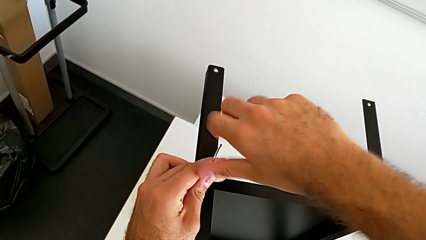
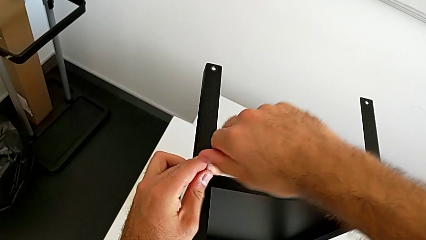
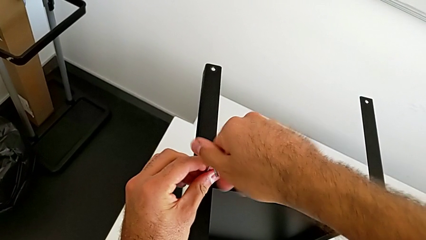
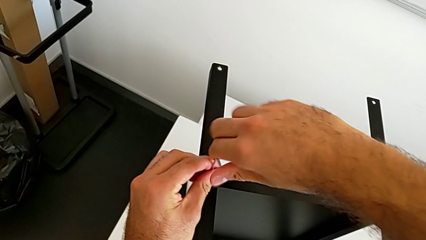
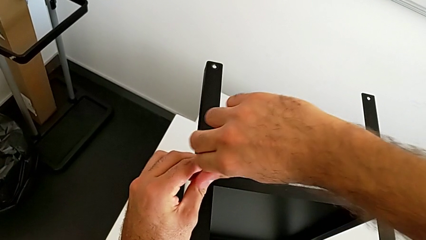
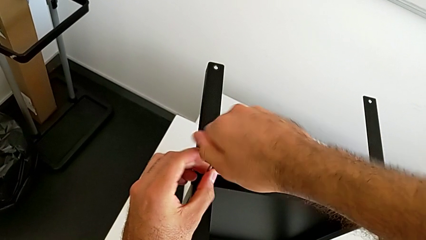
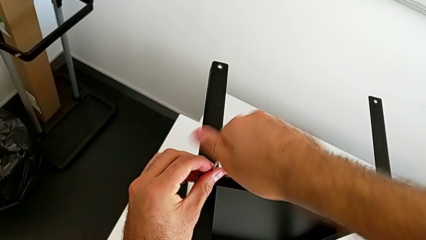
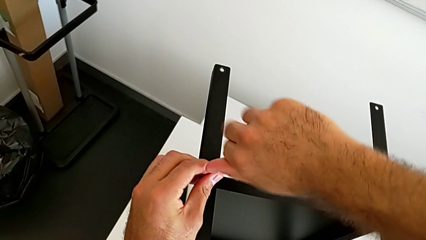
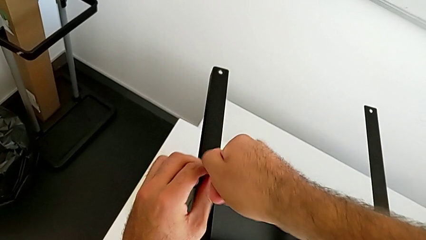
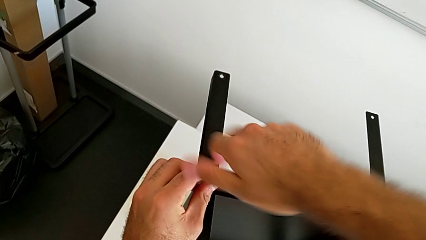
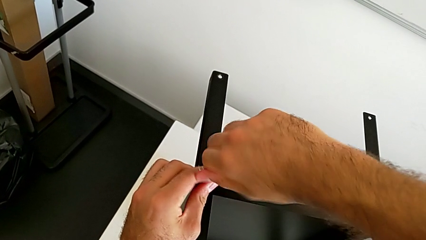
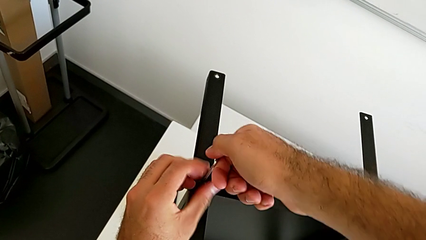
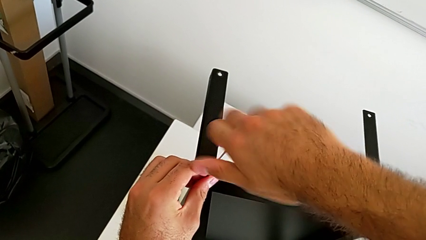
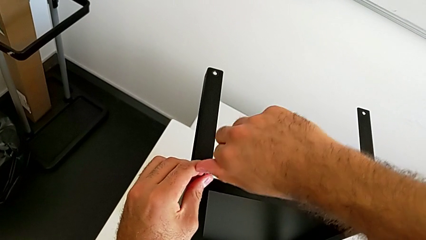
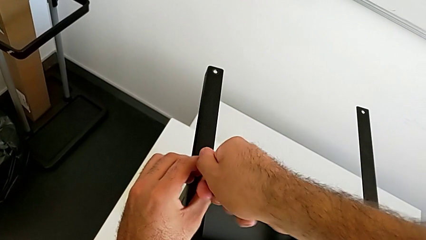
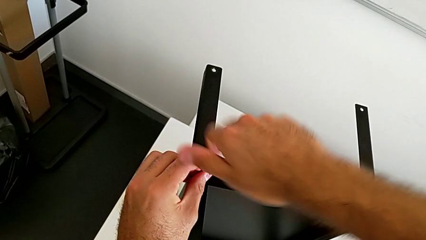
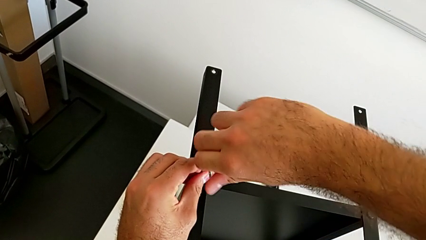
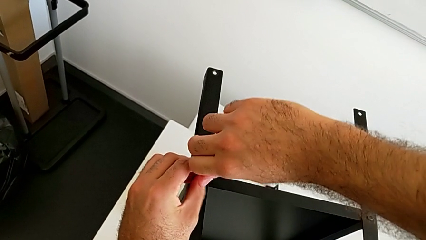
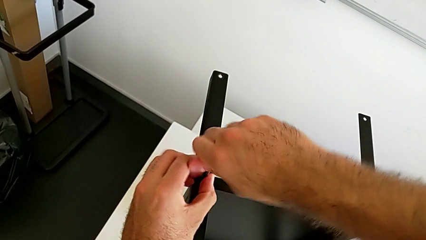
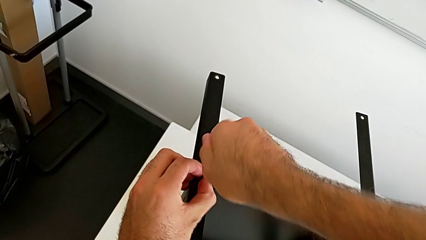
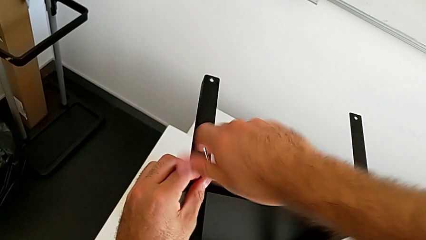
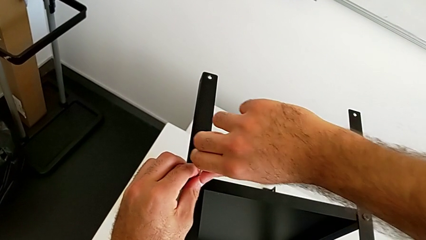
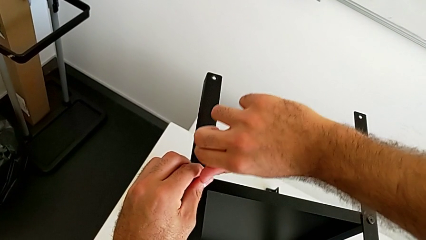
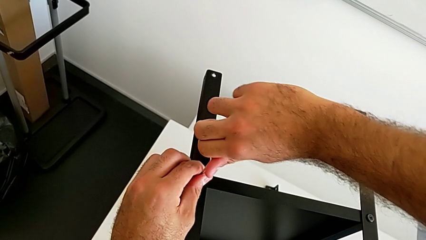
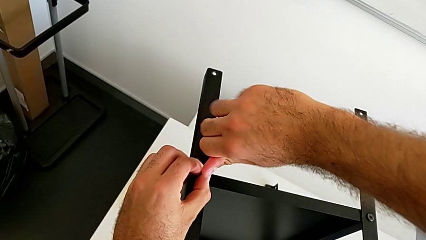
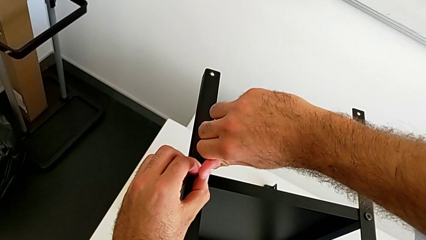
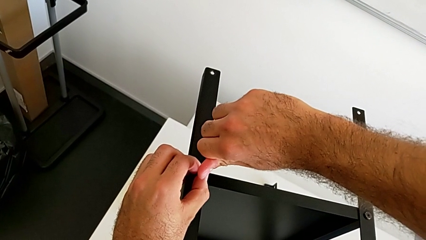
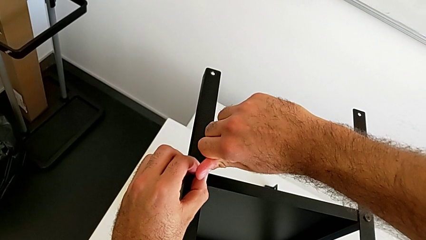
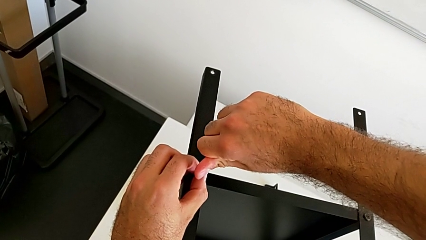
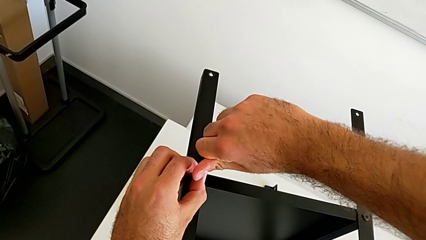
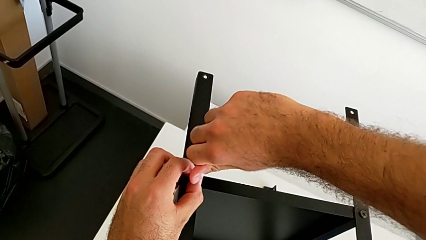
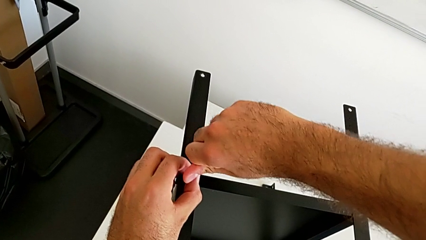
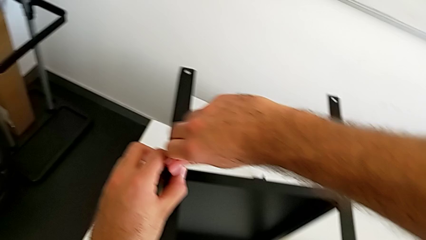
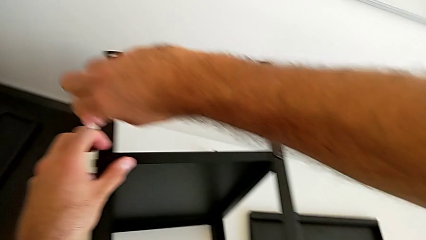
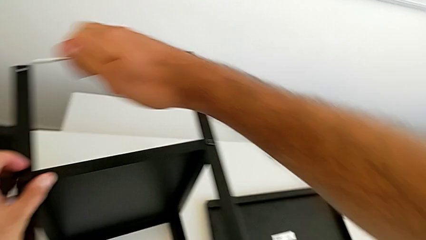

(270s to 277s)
The camera wearer is screwing the first leg onto the tray. They keep screwing the second hex socket head and withdraw the Allen wrench.

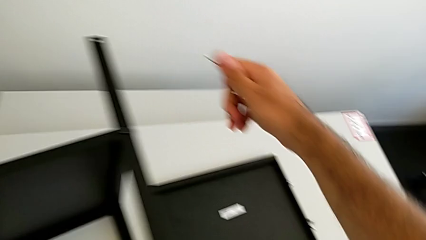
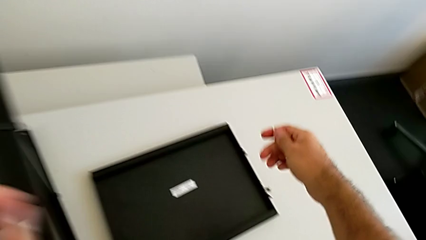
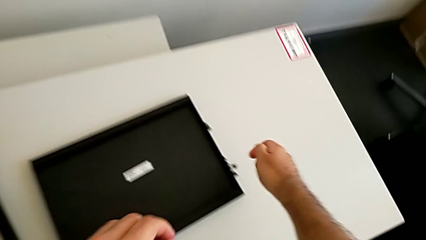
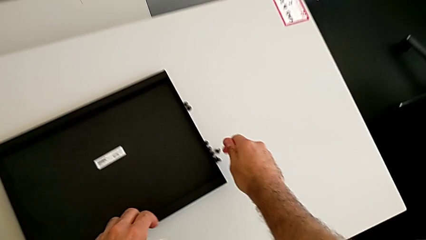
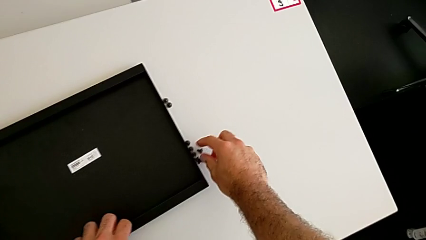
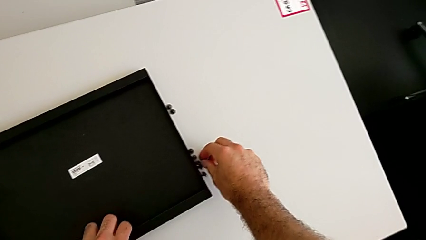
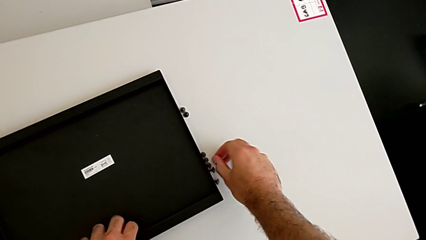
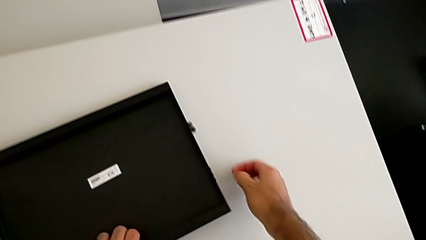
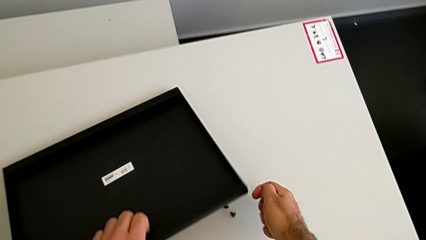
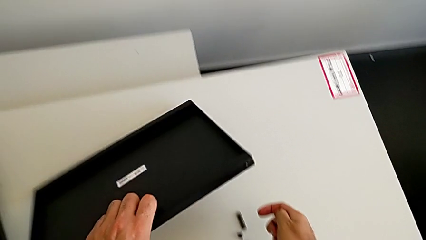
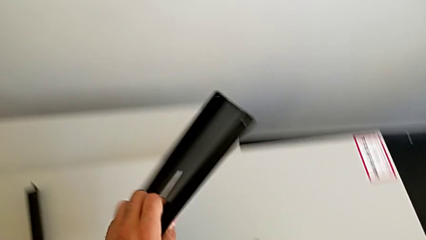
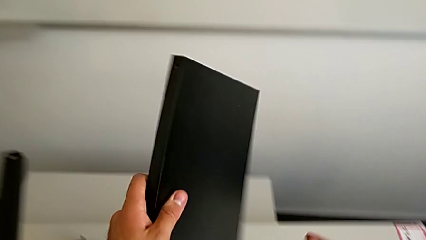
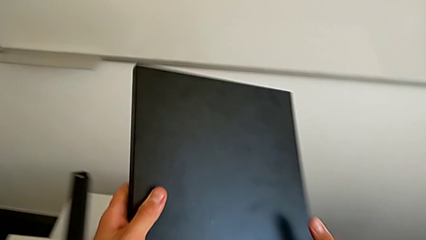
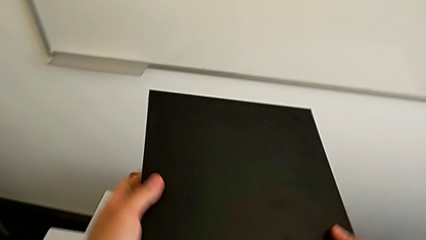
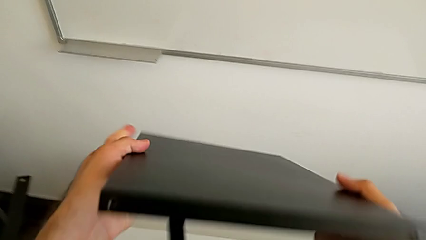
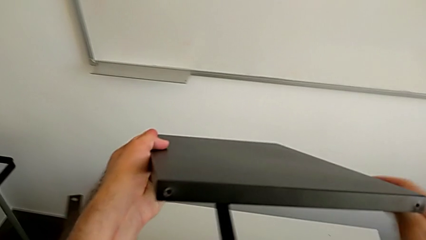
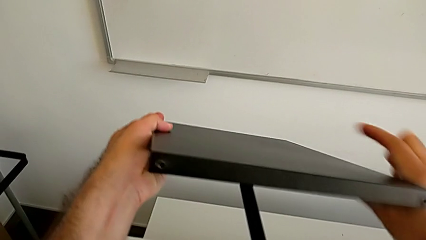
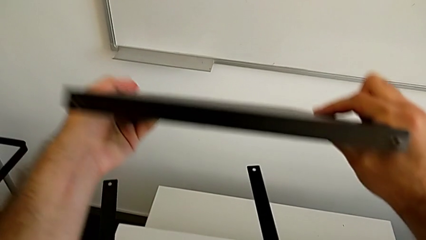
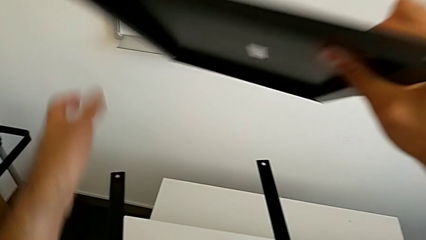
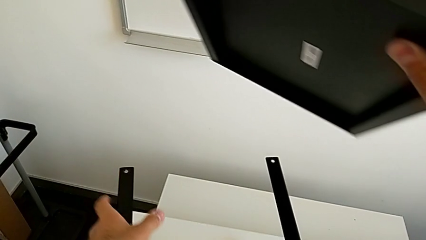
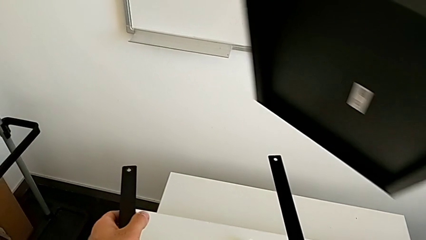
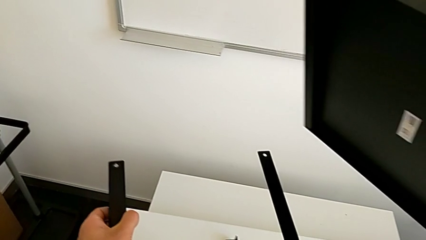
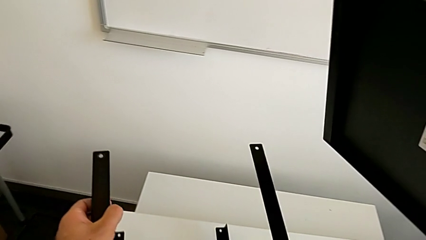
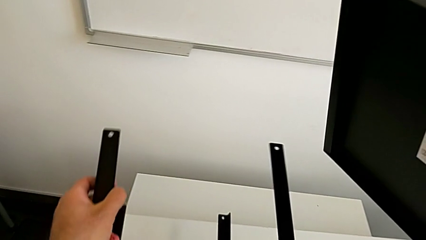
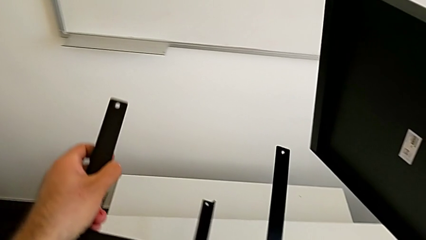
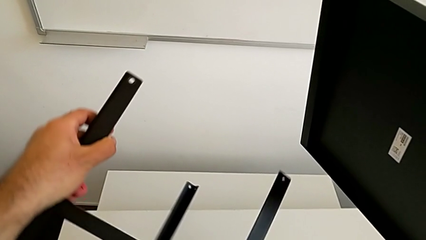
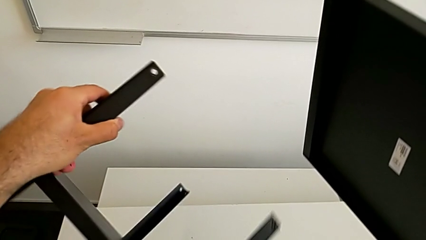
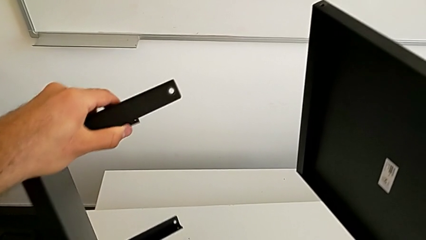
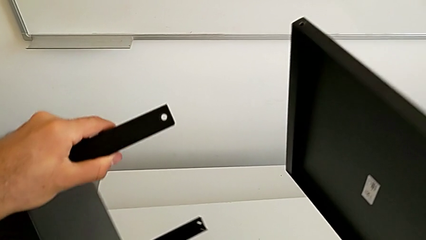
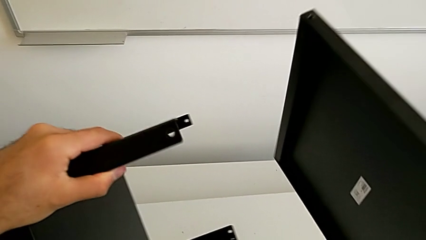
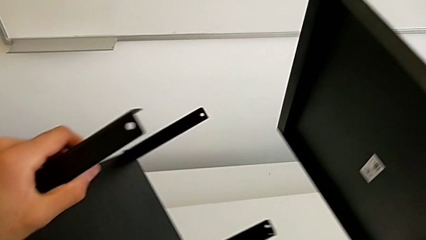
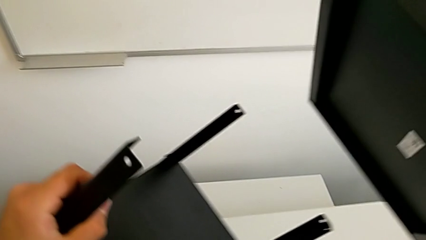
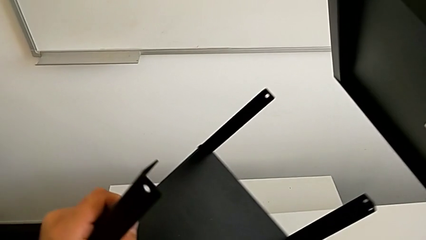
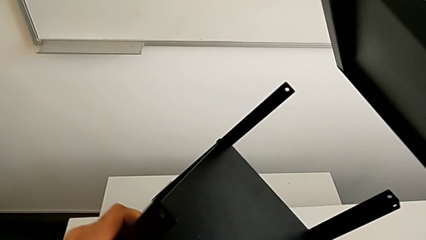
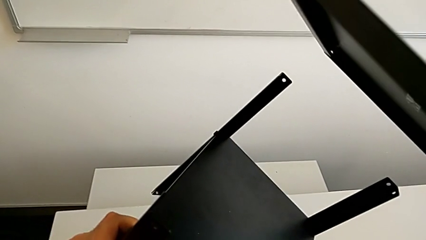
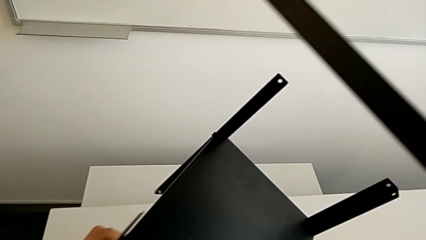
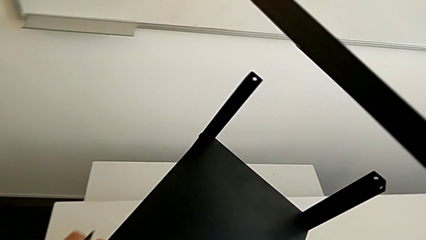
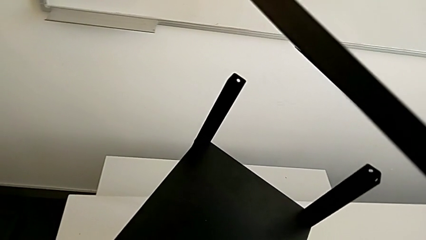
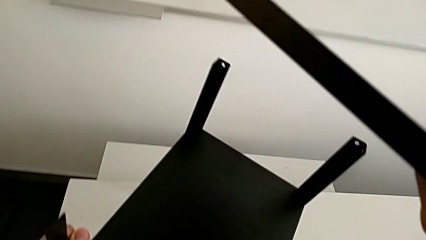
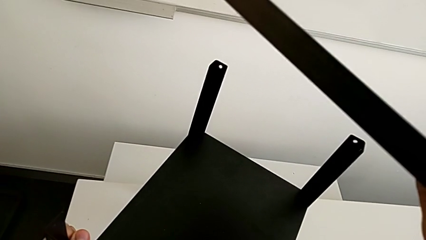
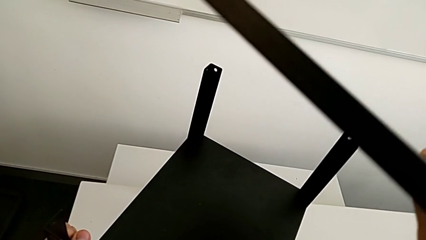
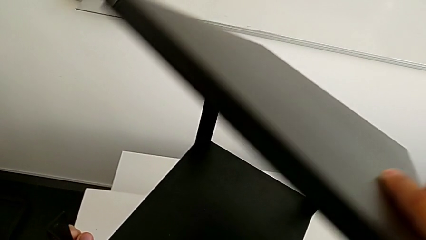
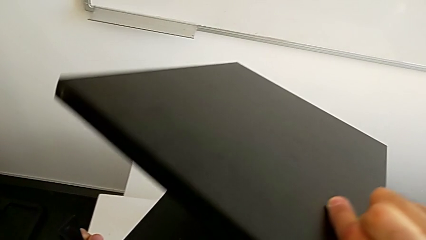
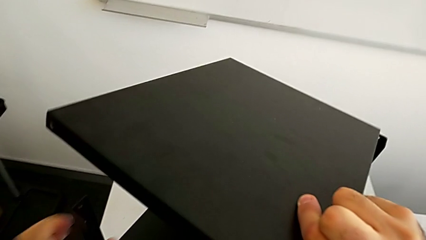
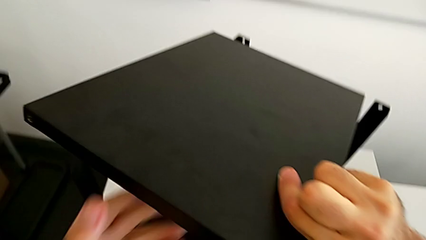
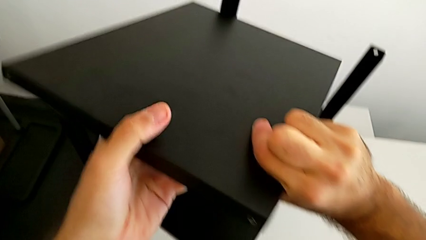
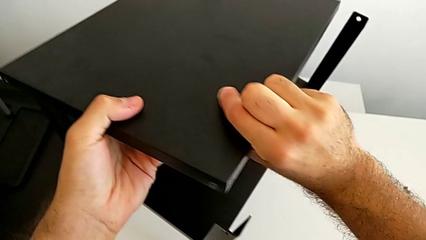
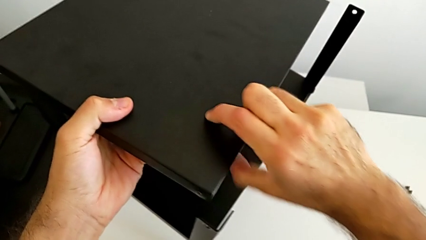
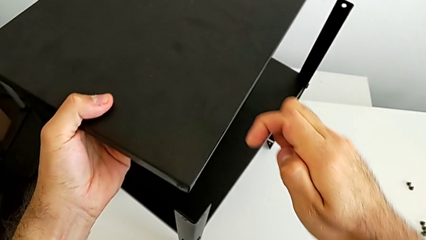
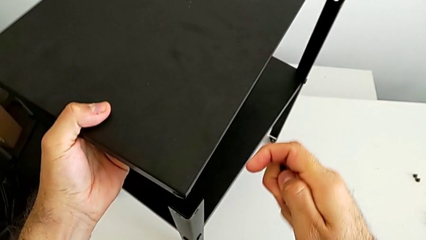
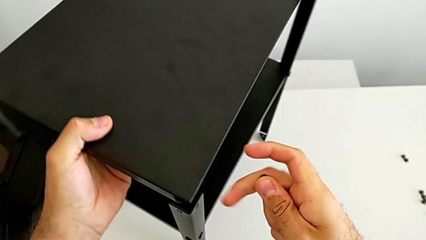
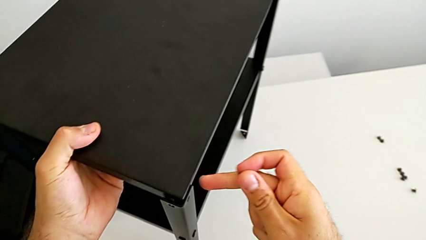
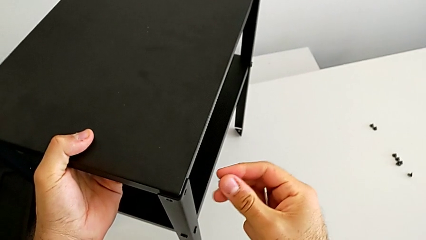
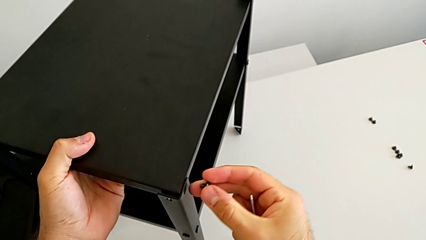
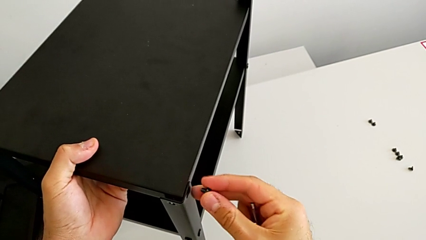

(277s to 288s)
The camera wearer is placing the top tray. They grab the hex socket head, rotate the top tray, rotate the nightstand and align the top tray.
